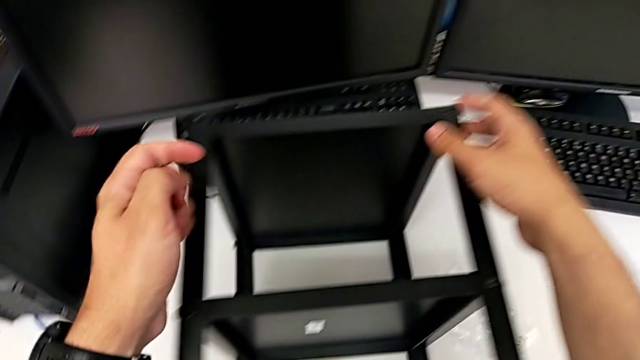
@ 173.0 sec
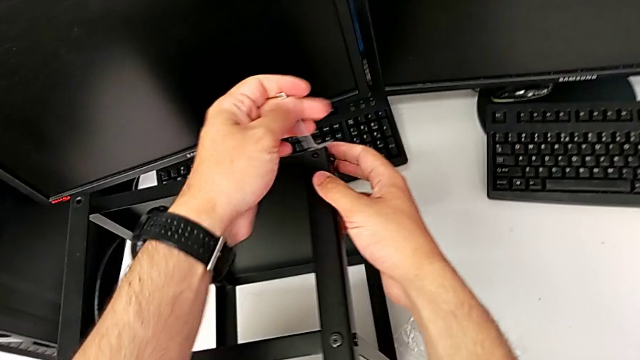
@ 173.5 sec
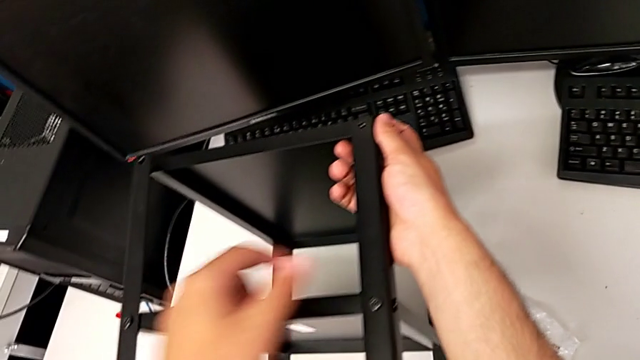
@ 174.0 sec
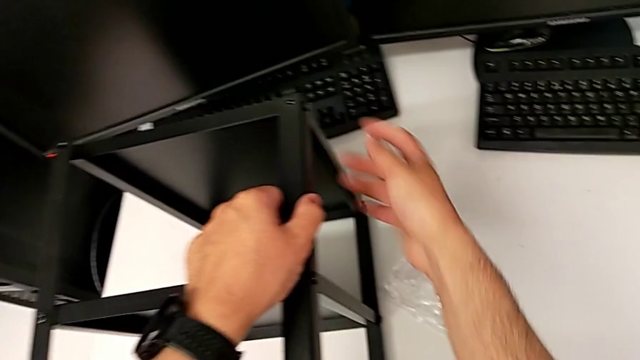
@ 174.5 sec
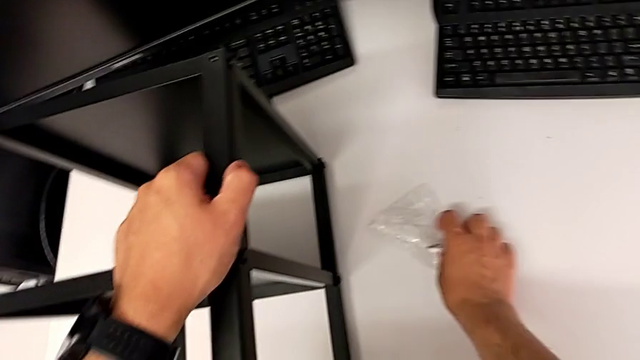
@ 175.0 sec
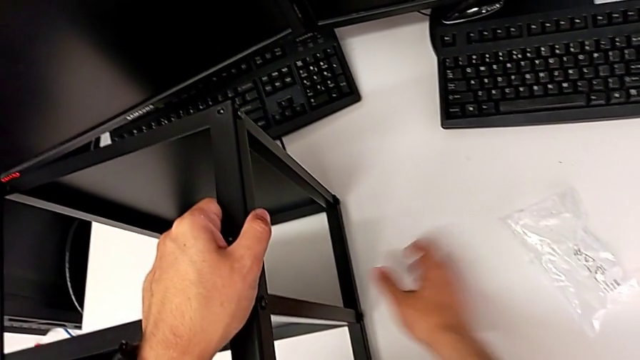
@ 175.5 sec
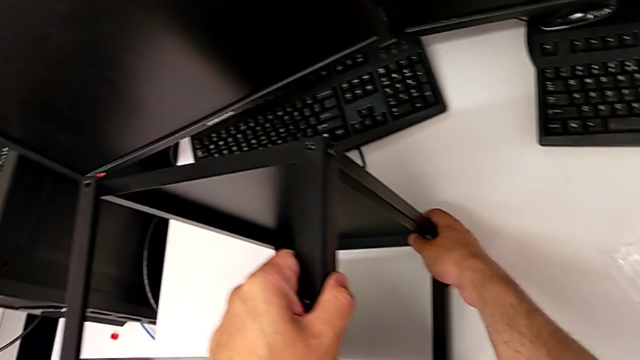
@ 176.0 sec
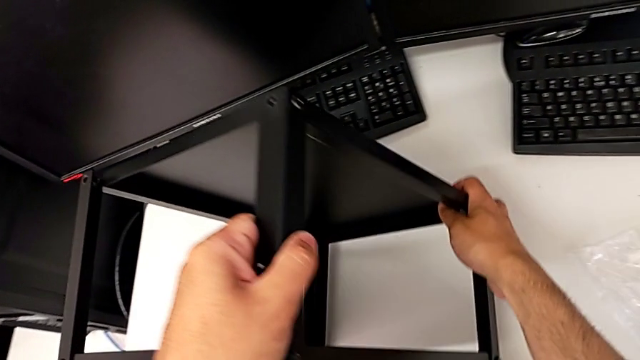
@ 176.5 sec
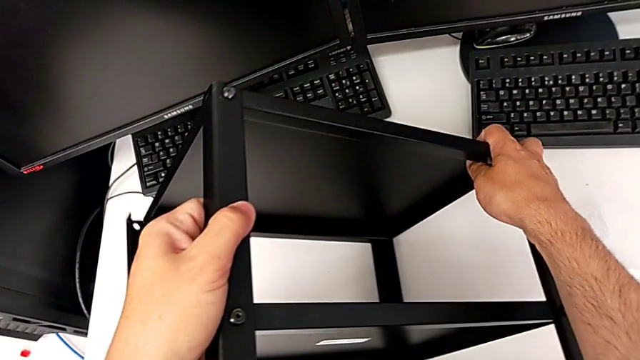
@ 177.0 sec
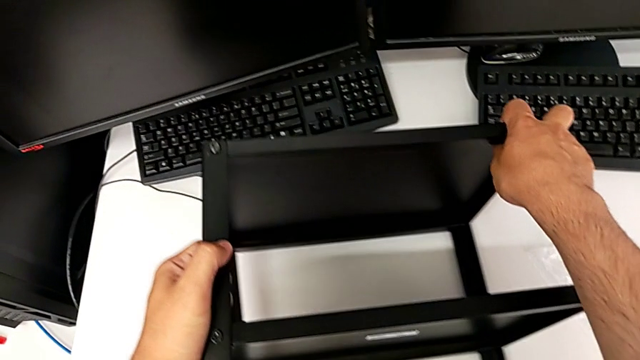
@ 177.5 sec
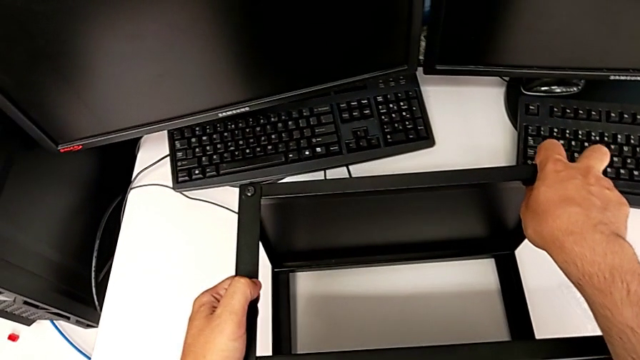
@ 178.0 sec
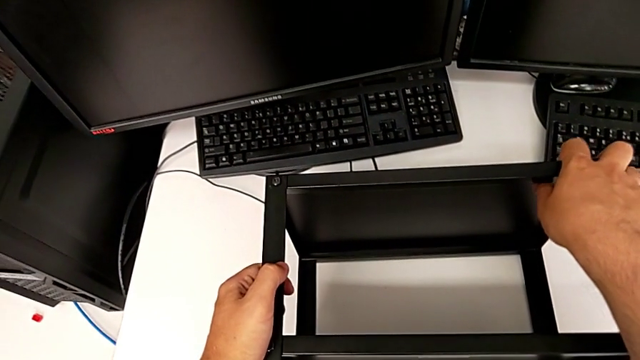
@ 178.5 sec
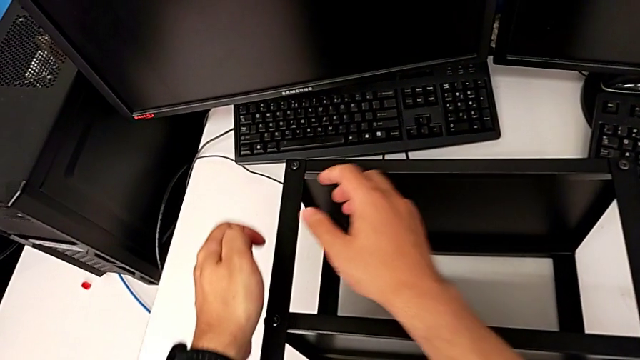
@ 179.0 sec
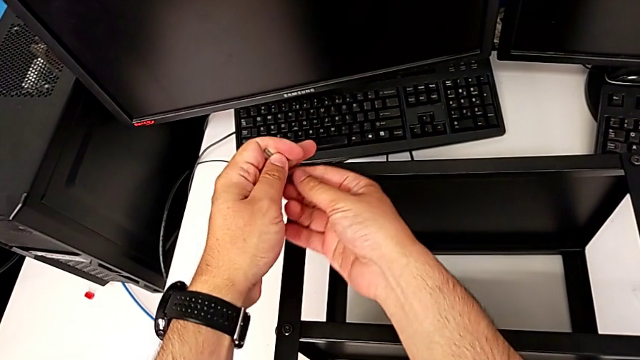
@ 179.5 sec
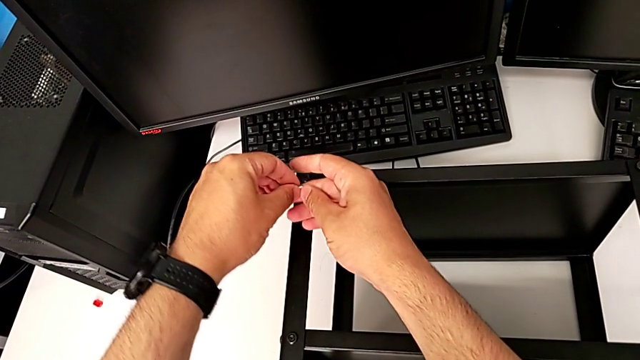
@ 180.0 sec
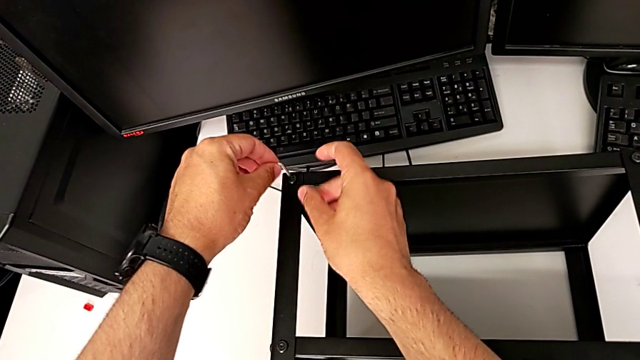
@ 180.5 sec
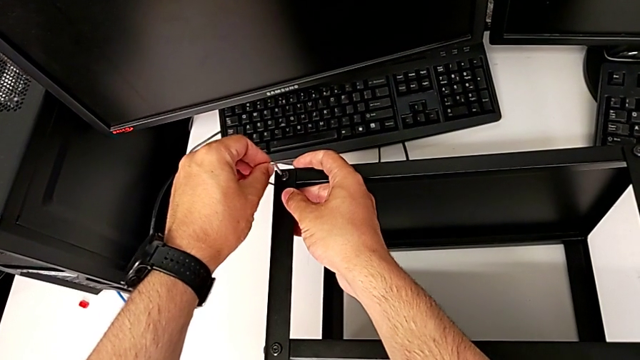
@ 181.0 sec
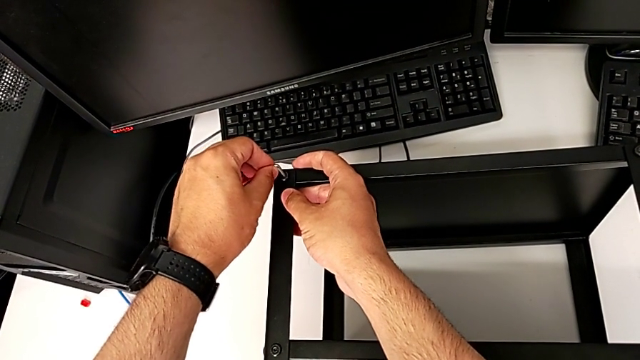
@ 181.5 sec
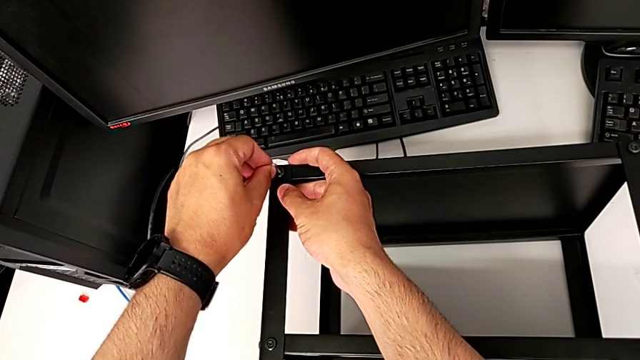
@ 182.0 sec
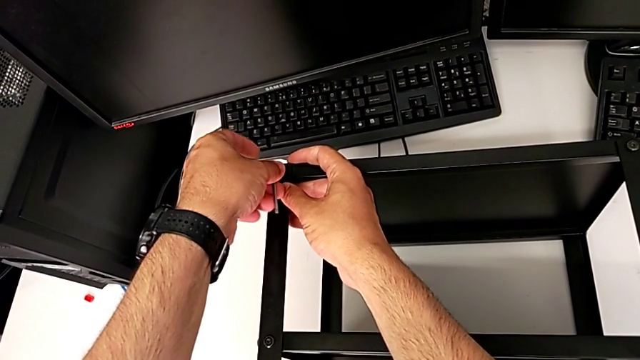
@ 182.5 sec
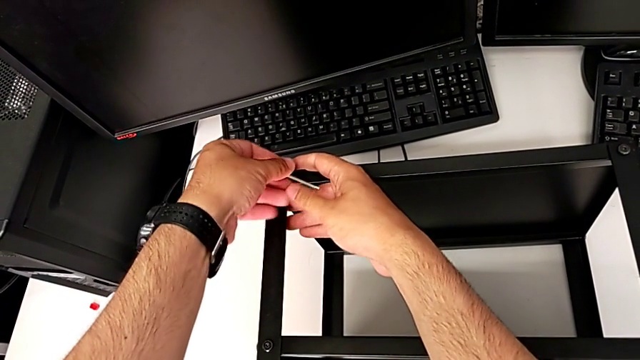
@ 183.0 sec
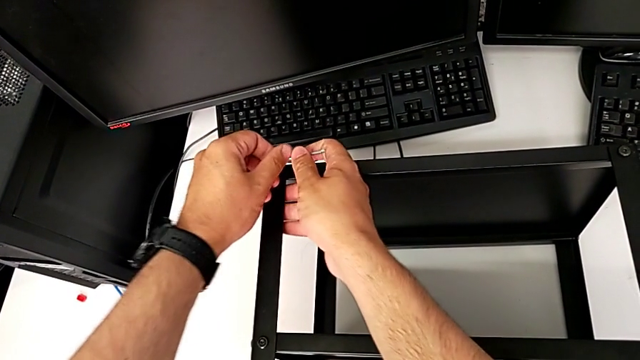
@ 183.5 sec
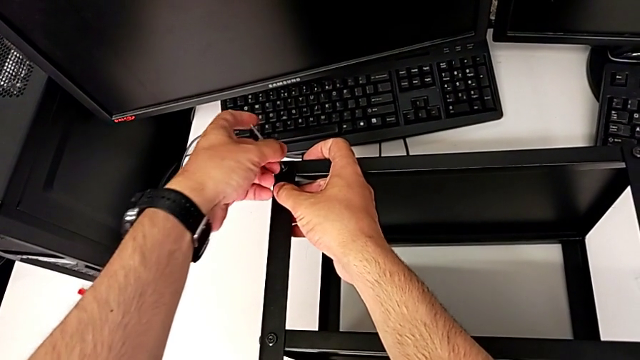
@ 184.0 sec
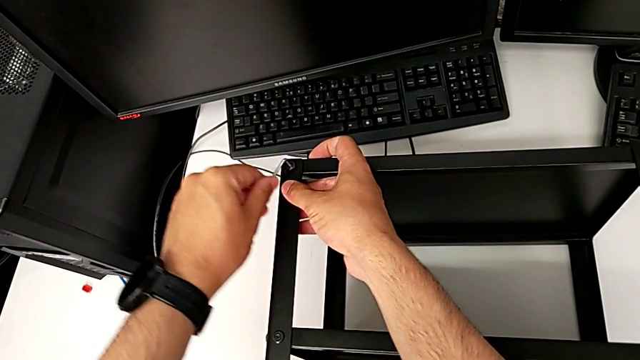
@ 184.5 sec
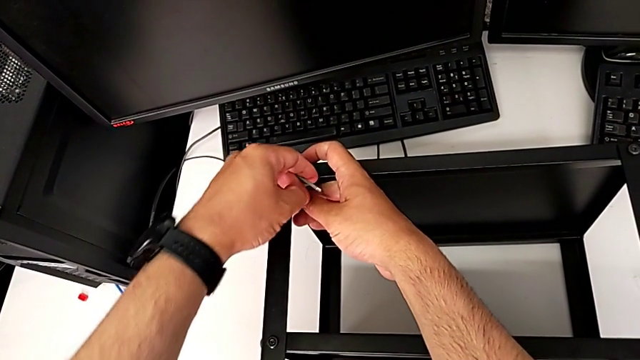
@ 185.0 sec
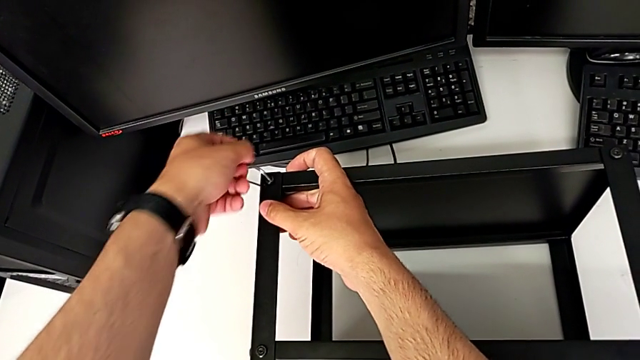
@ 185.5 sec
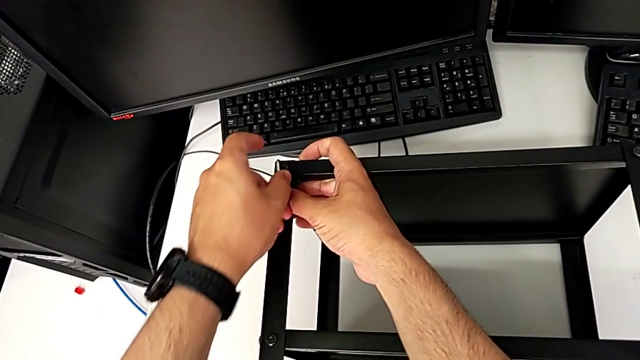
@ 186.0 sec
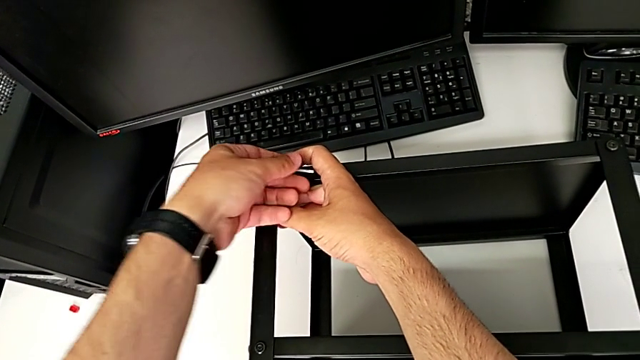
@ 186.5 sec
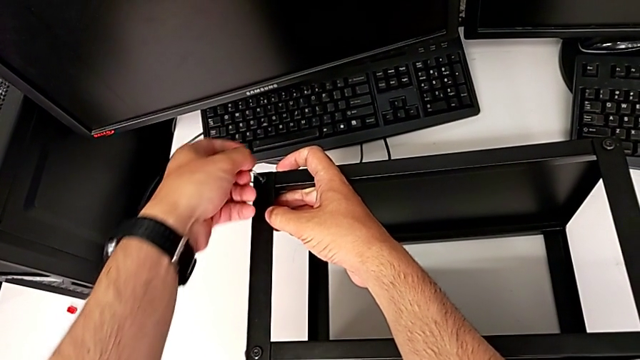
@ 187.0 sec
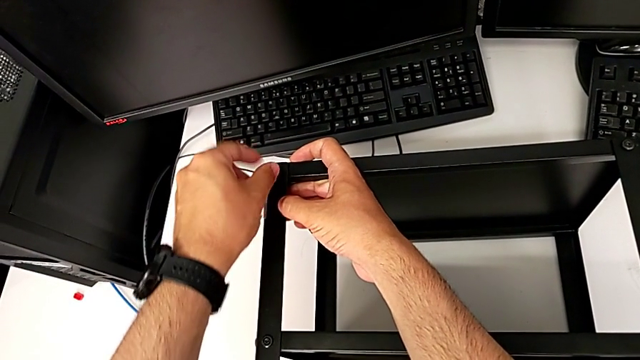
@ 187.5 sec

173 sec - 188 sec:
The camera wearer is unscrewing all the hex socket heads from the tabletop. They grab the leg, slide the bag, flip the nightstand, insert the Allen wrench and begin to rotate it.

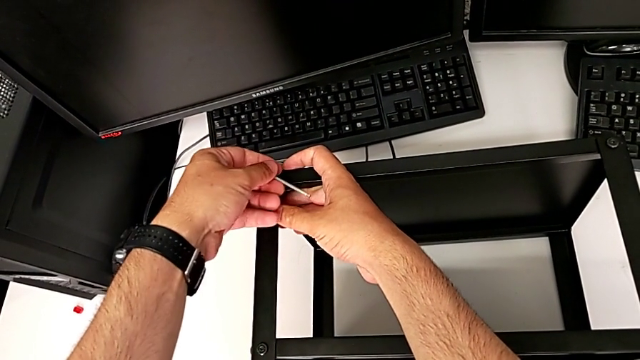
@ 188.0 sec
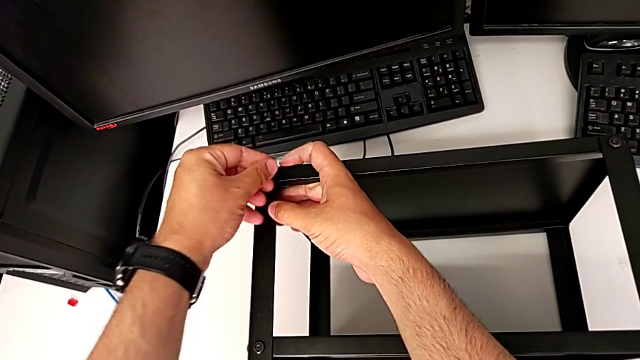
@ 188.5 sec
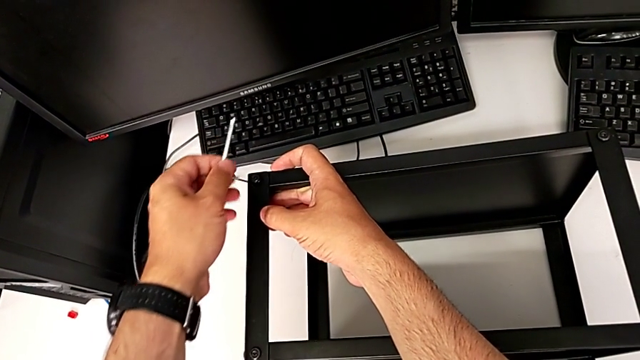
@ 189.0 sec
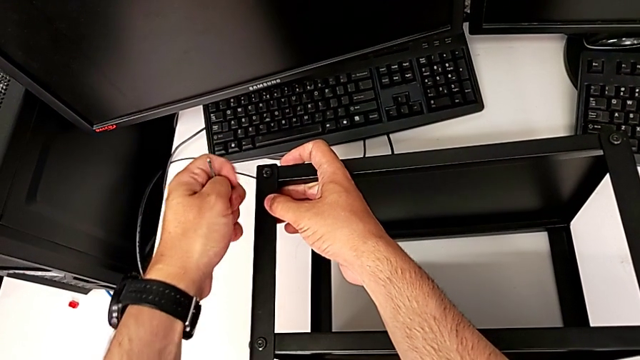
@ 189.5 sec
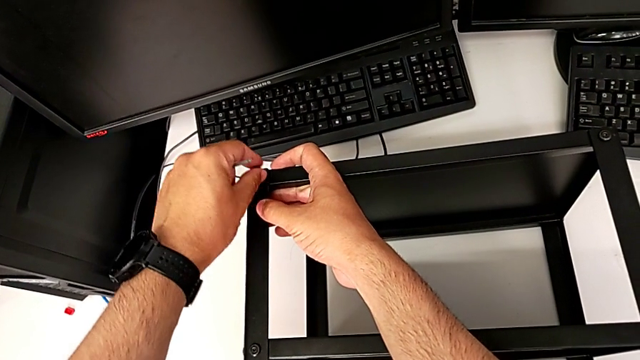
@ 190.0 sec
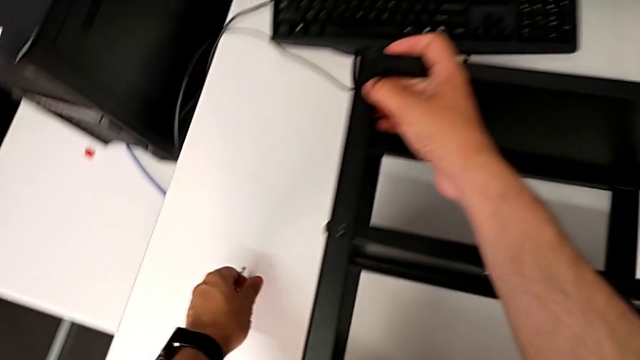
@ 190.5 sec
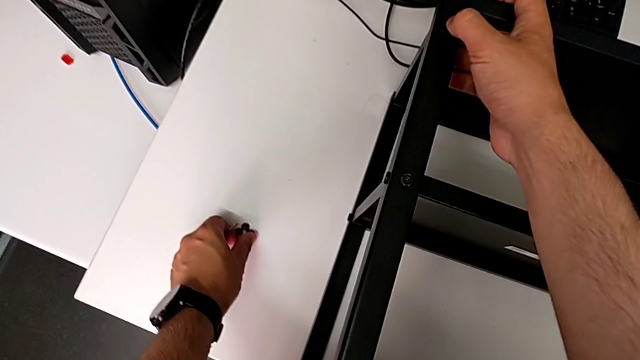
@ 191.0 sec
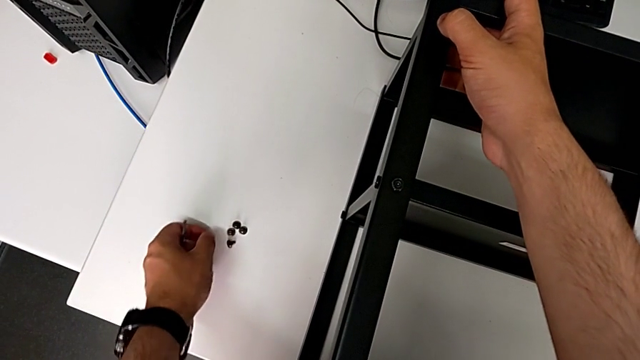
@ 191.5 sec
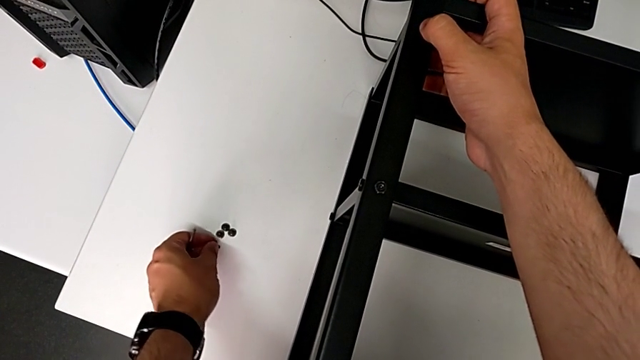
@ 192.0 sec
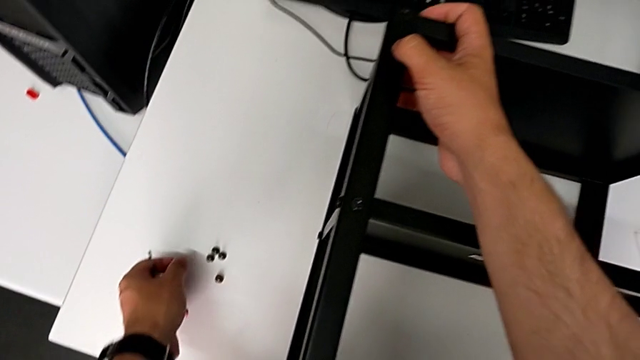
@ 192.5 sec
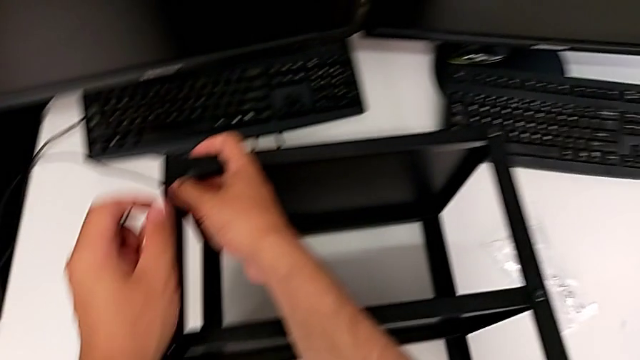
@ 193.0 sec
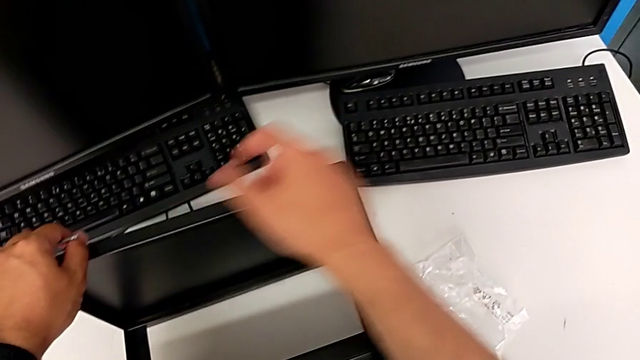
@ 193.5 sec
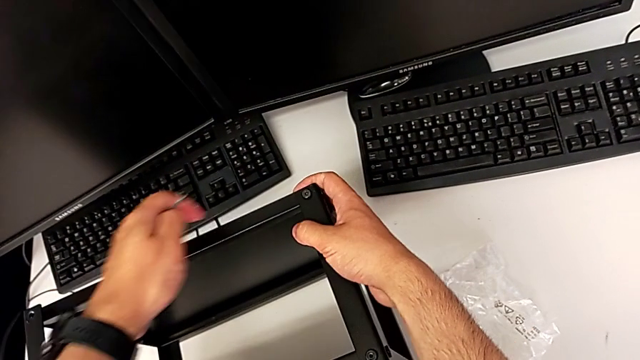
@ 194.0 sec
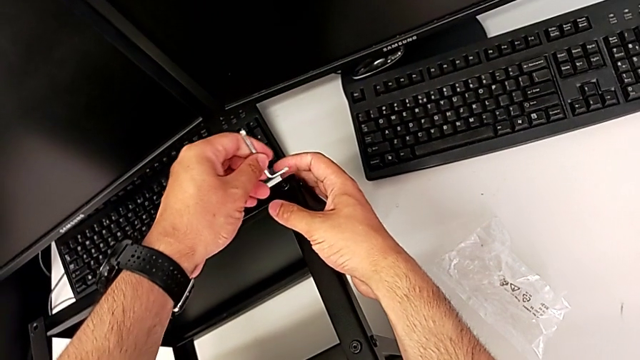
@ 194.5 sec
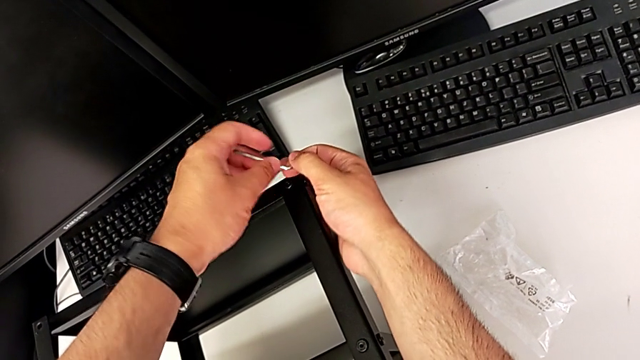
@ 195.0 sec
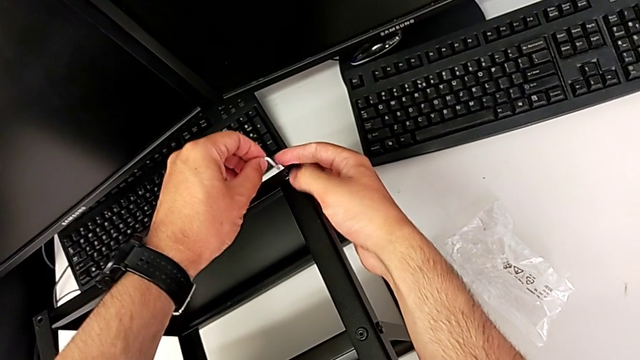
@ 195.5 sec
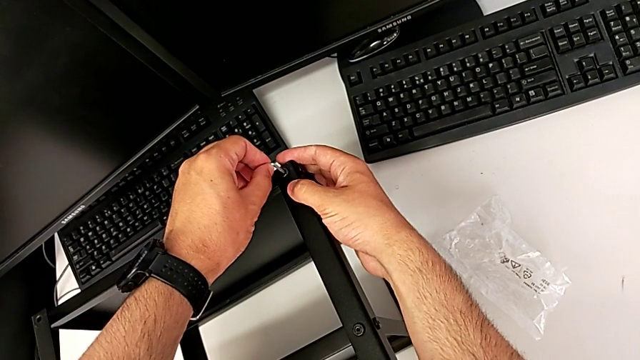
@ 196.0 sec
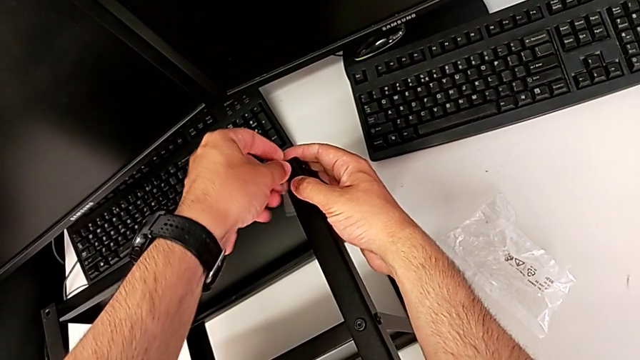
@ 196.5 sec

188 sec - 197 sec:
The camera wearer is unscrewing all the hex socket heads from the tabletop. They withdraw the Allen wrench, disassemble the hex socket head, place it and insert the Allen wrench.
